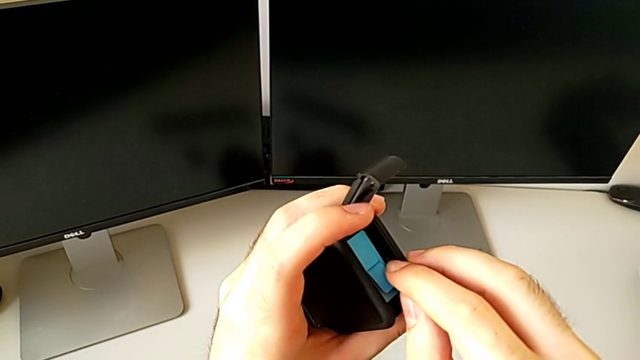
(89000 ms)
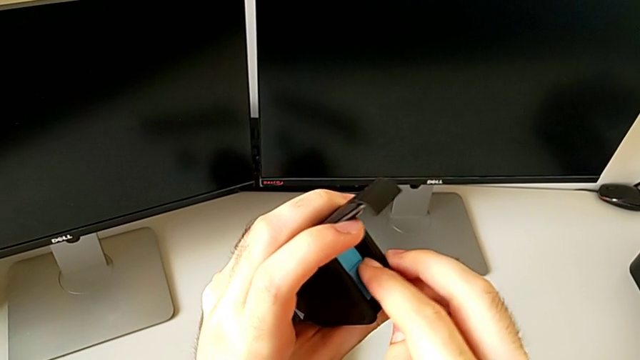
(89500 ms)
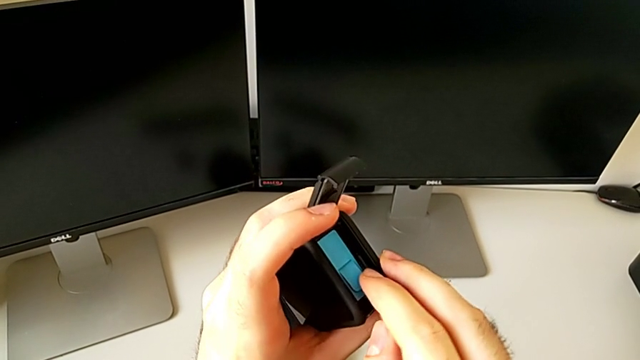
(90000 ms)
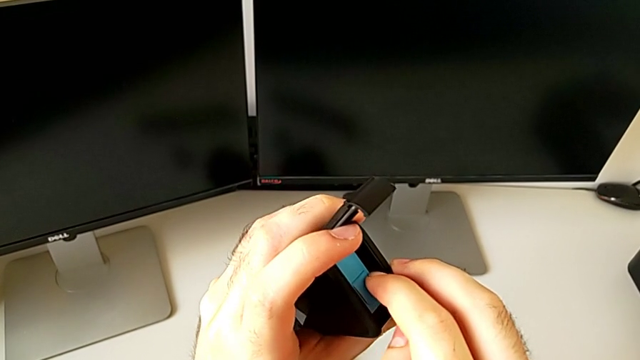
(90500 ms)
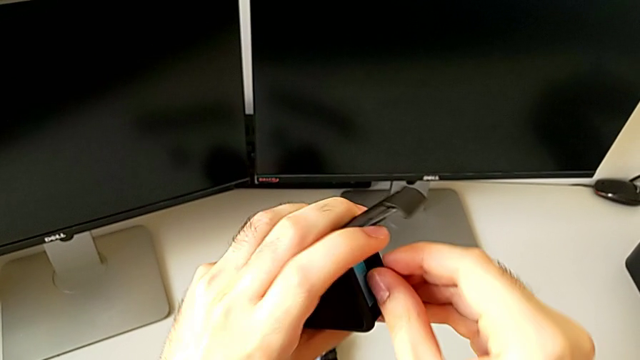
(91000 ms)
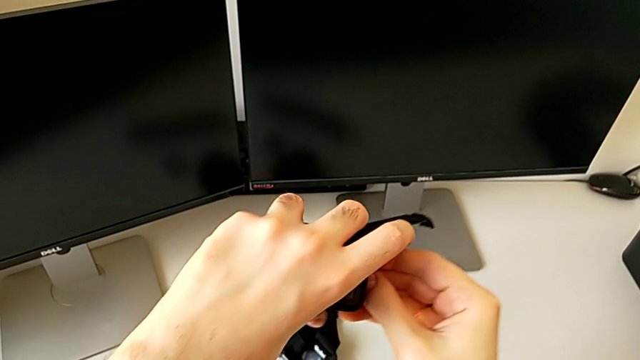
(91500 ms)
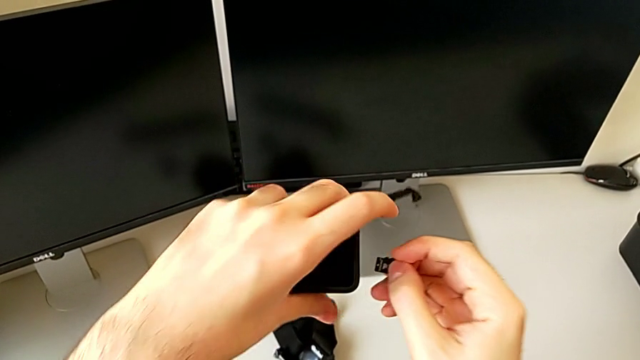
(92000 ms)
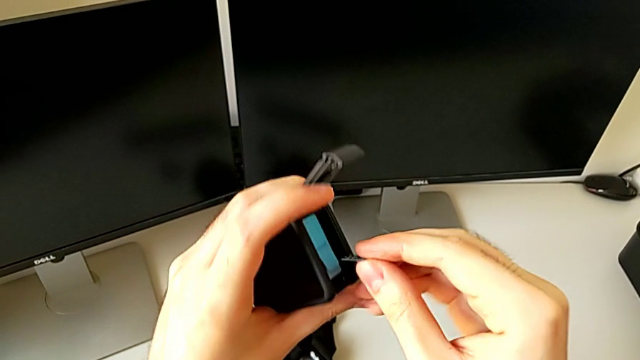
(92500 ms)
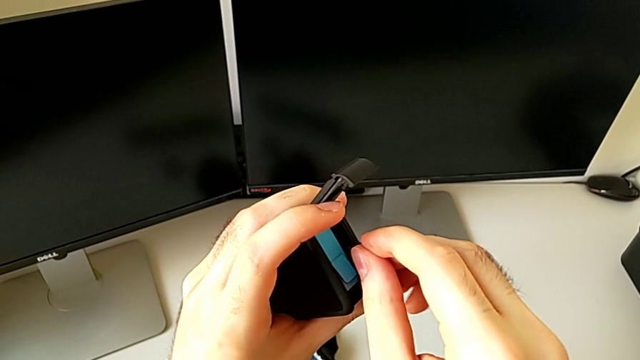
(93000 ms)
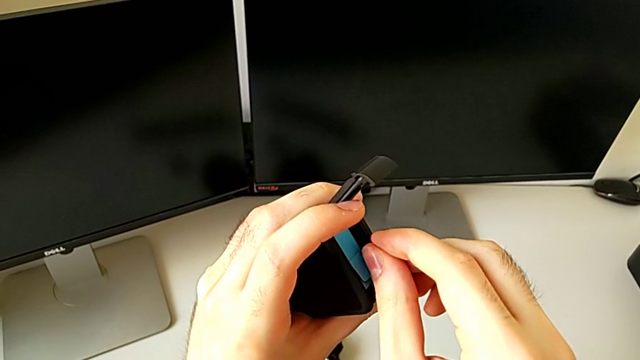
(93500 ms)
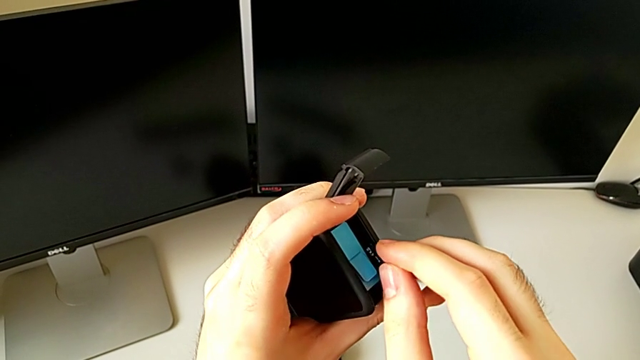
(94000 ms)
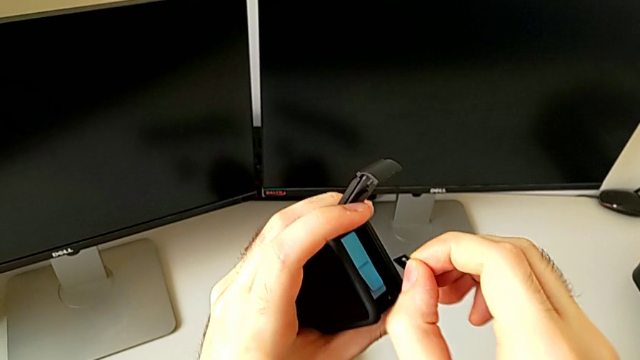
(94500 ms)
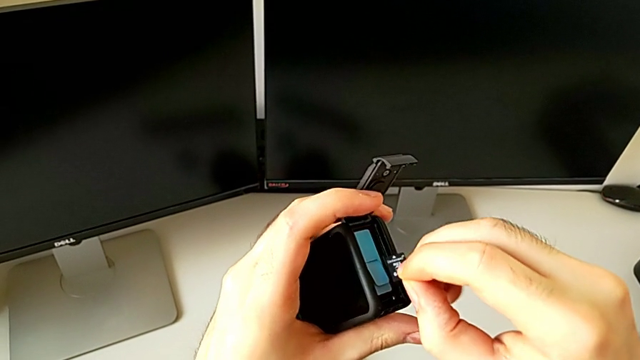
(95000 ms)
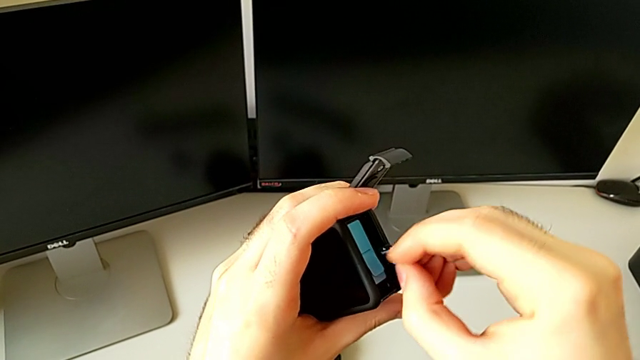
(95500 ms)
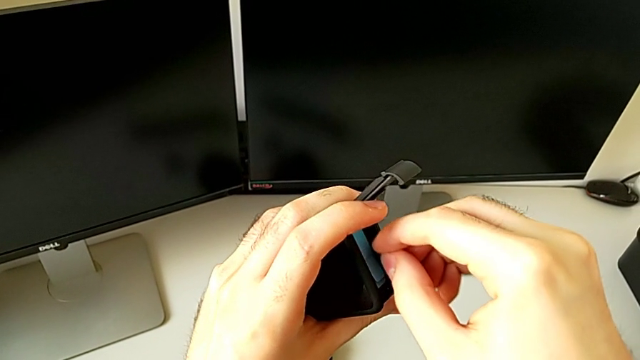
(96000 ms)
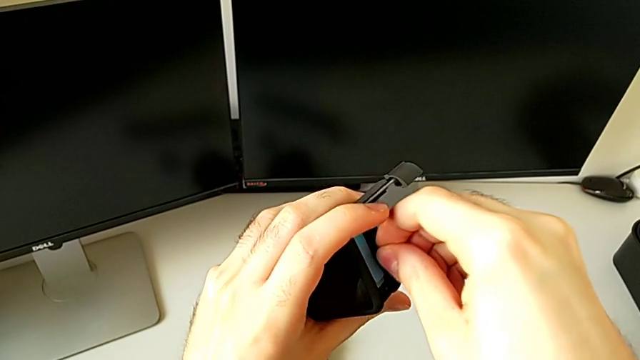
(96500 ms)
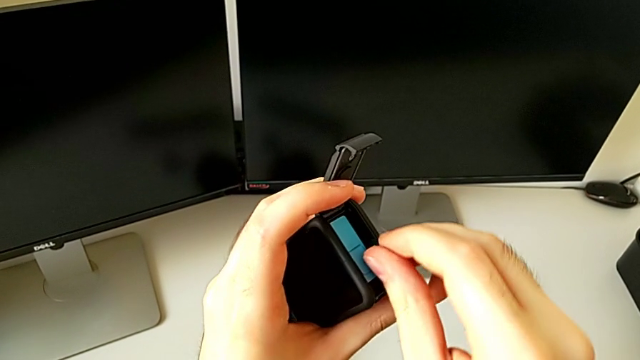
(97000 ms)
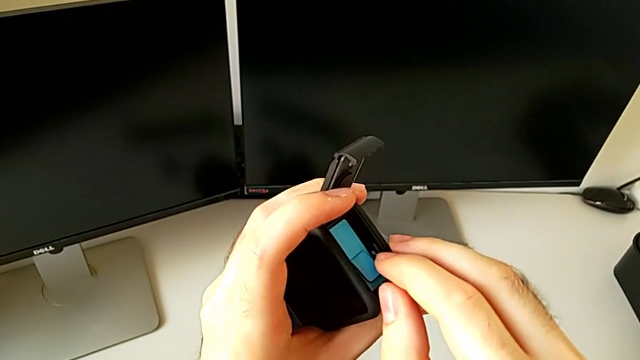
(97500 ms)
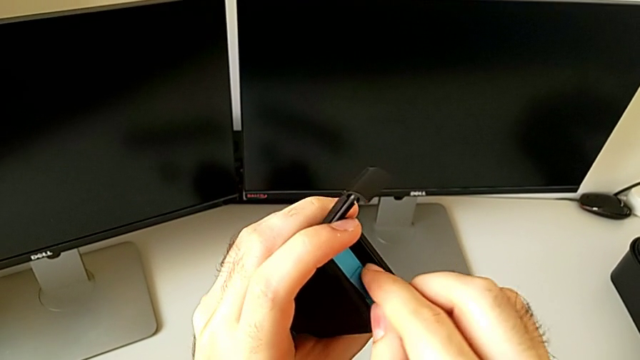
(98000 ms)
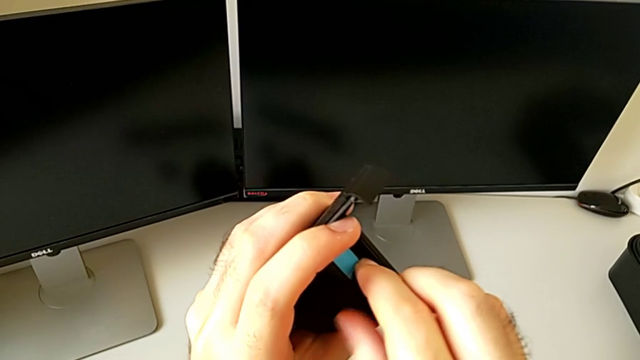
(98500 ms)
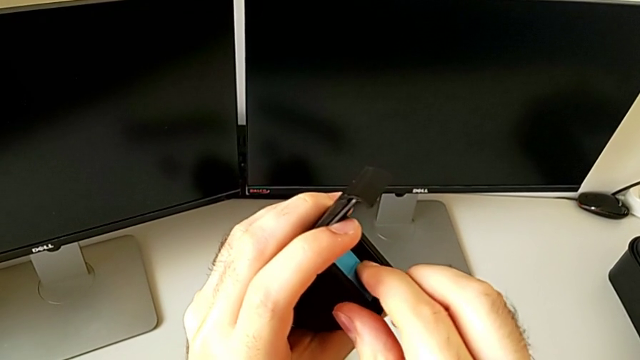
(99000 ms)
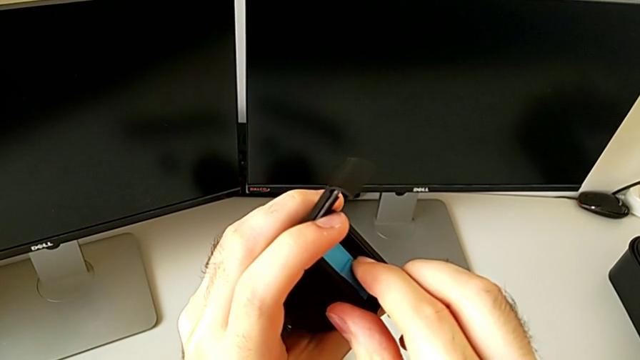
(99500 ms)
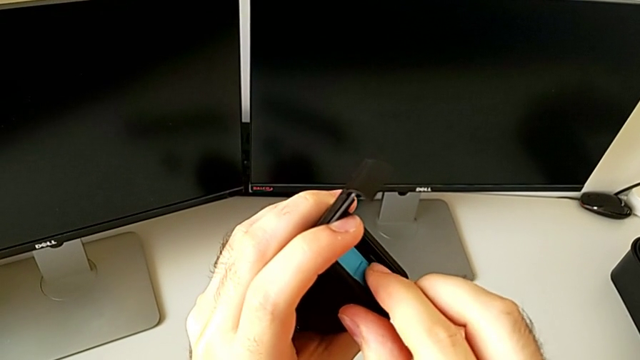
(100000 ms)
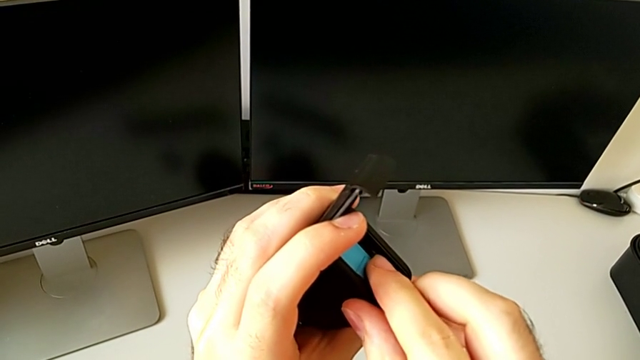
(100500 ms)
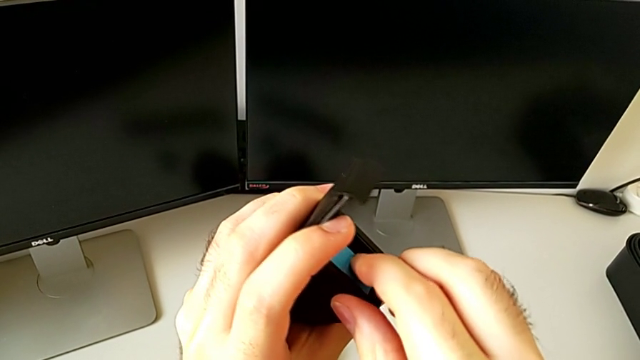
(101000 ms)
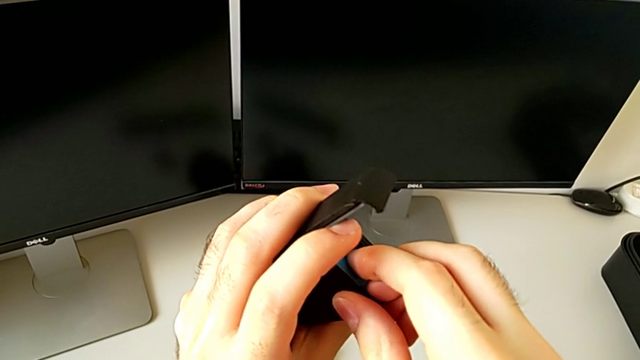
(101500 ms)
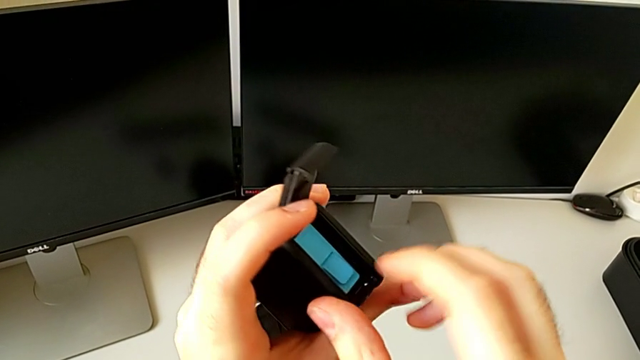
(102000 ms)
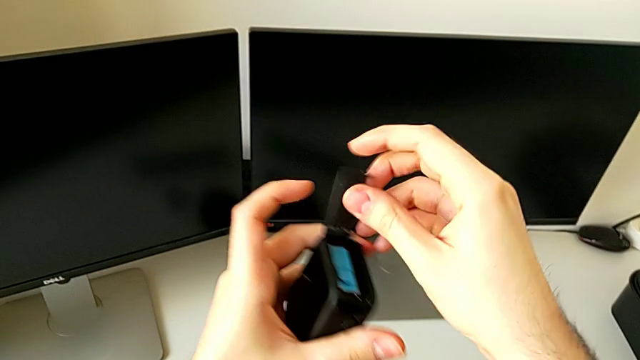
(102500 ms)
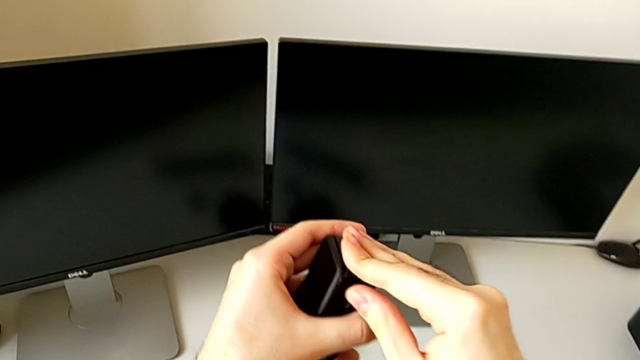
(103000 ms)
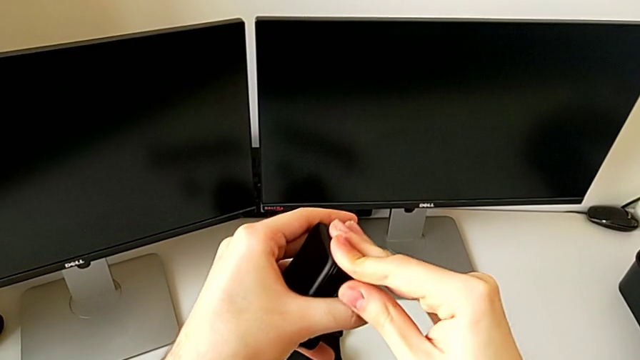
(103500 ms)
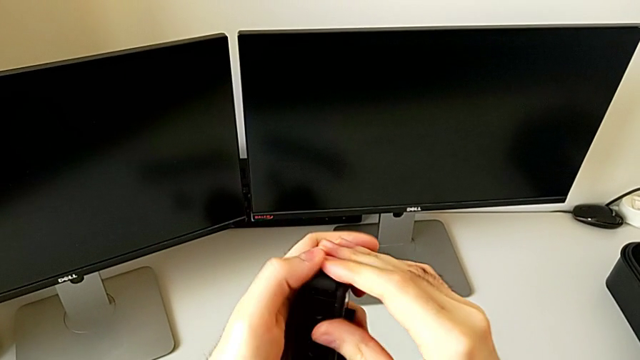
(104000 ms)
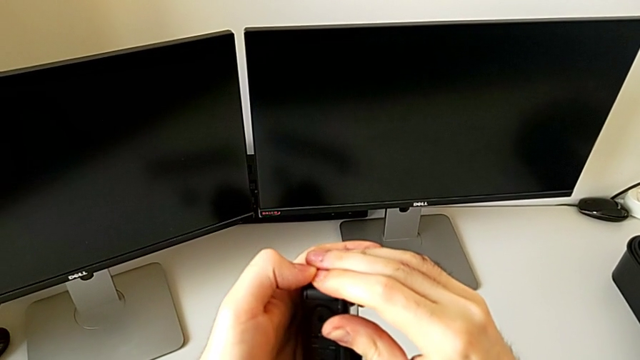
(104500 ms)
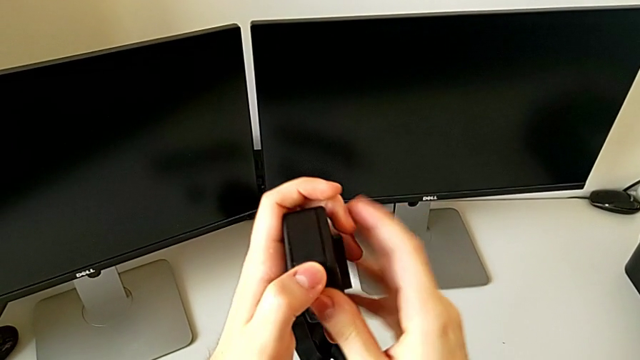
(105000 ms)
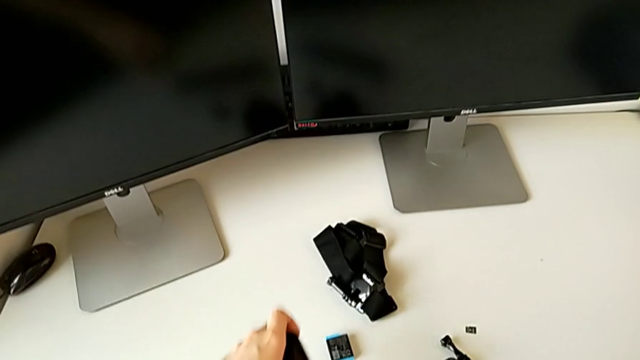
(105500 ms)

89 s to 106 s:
The camera wearer is changing the micro SD card. They keep exchanging the black SD card, wrongly place the SD card and close the black battery door.

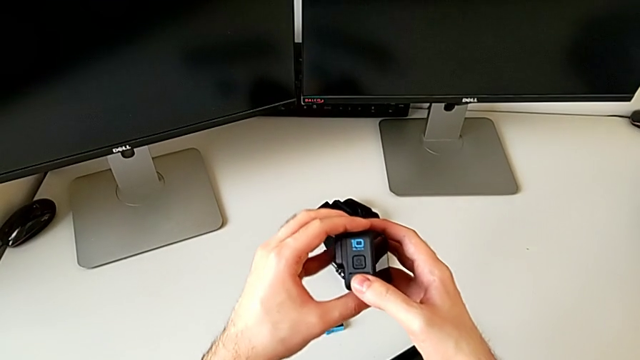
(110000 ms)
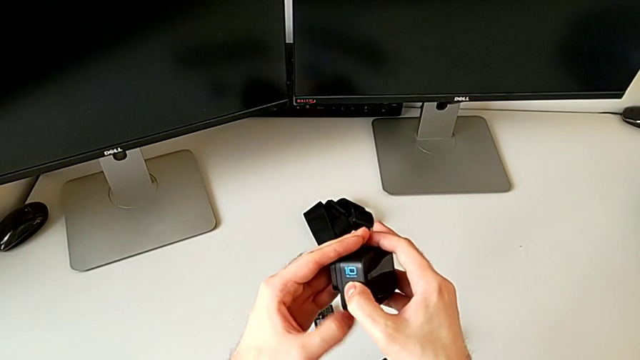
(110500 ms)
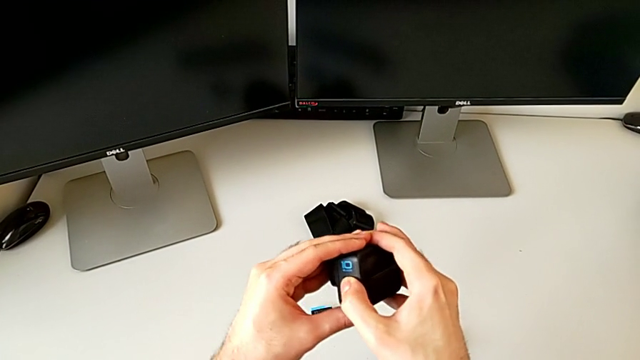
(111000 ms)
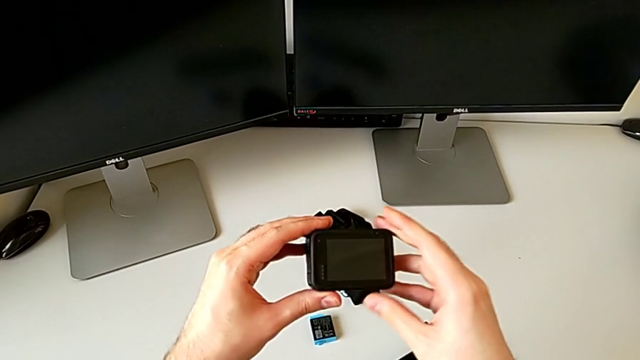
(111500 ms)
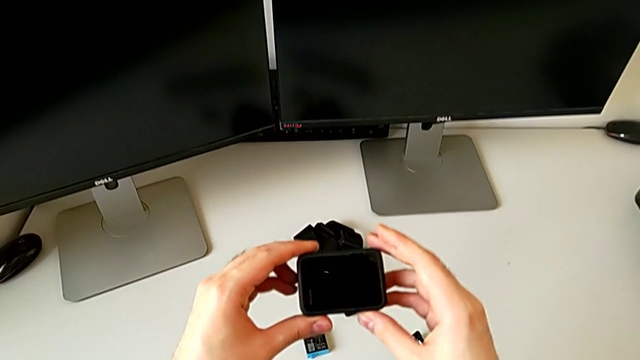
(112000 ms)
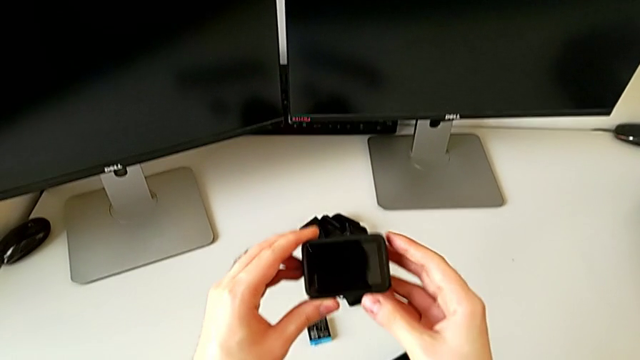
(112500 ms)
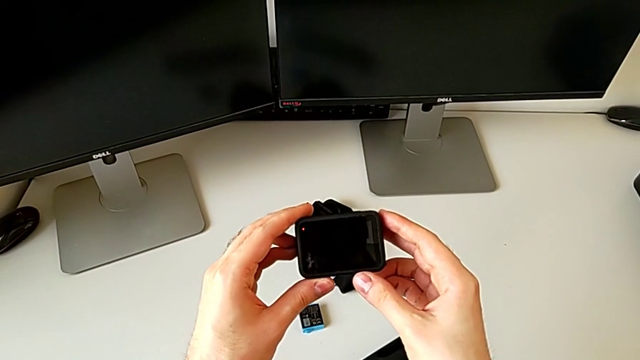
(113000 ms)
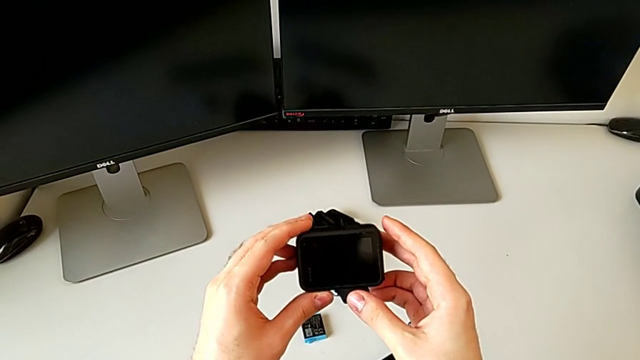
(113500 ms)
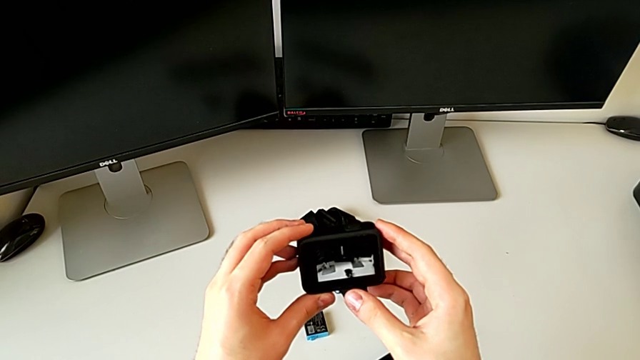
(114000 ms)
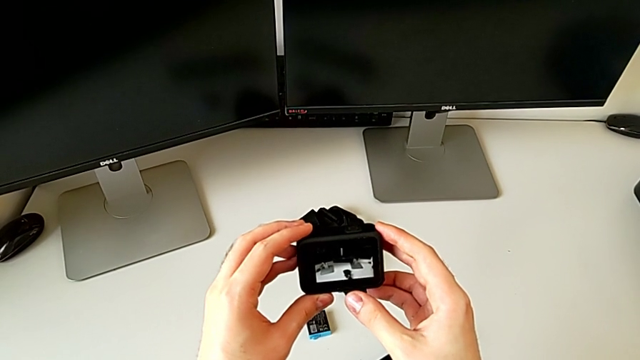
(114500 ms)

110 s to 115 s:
The camera wearer turns on the GoPro. They turn on the black GoPro.
